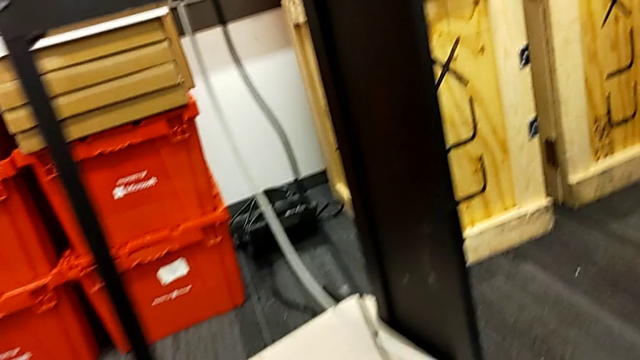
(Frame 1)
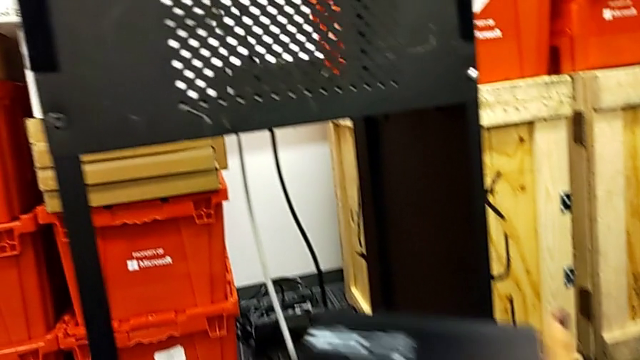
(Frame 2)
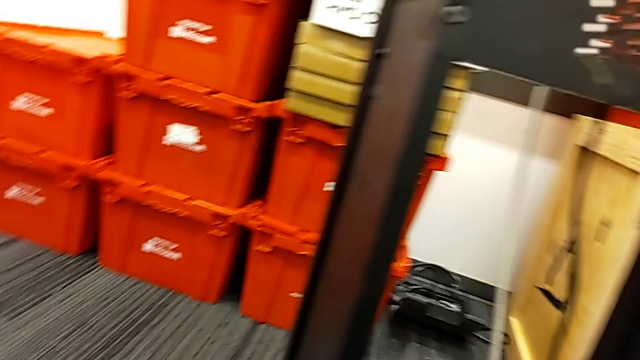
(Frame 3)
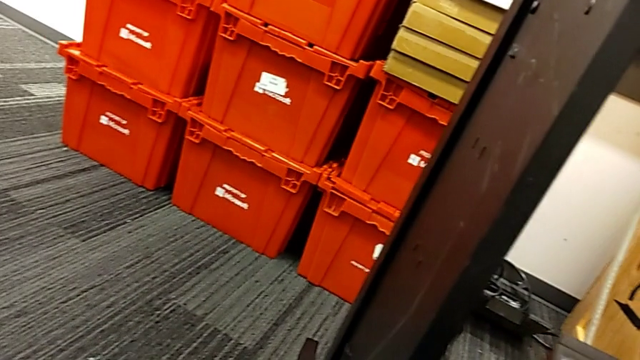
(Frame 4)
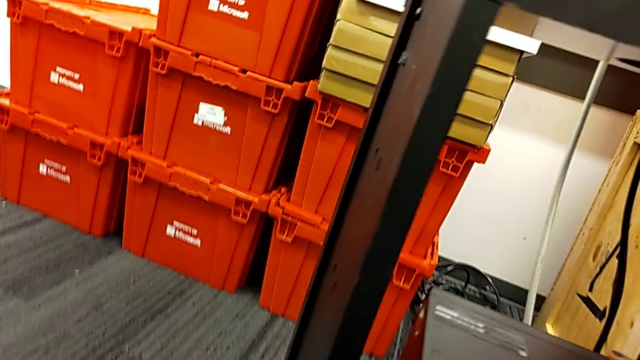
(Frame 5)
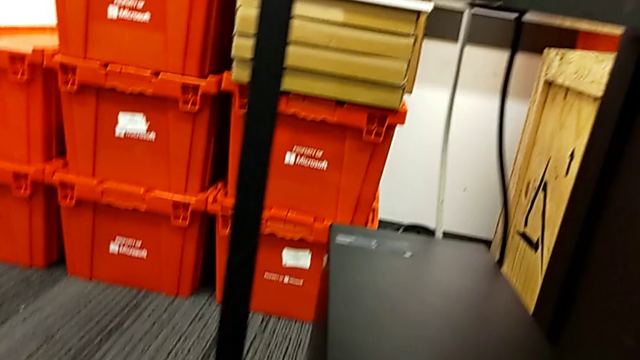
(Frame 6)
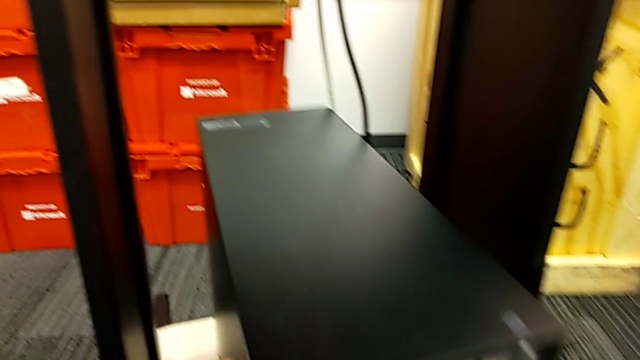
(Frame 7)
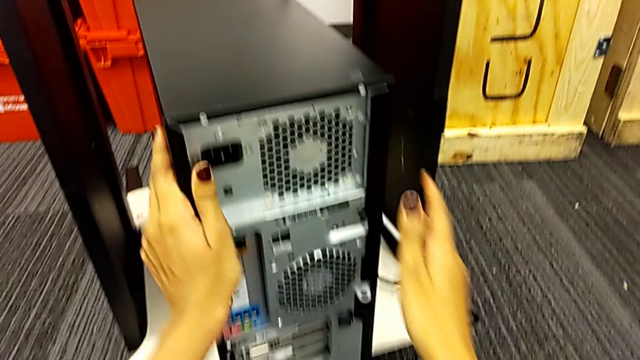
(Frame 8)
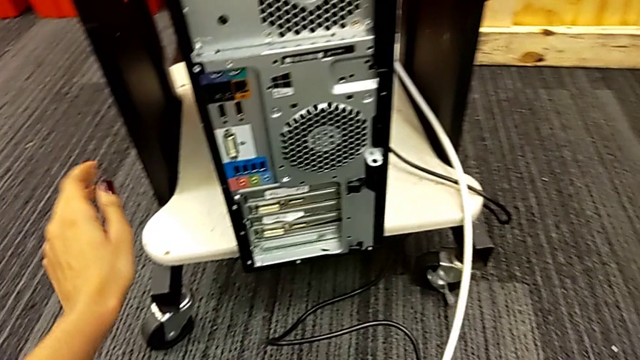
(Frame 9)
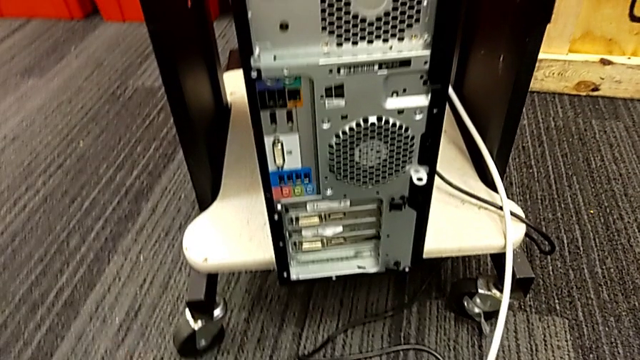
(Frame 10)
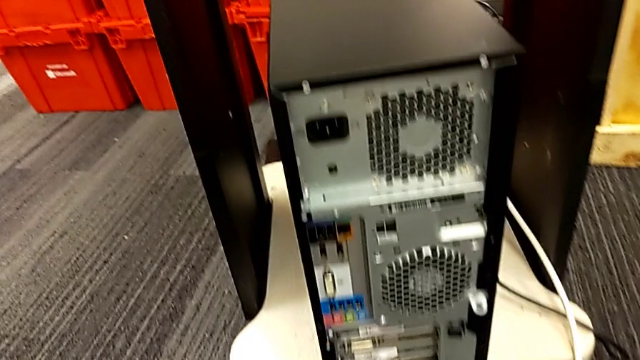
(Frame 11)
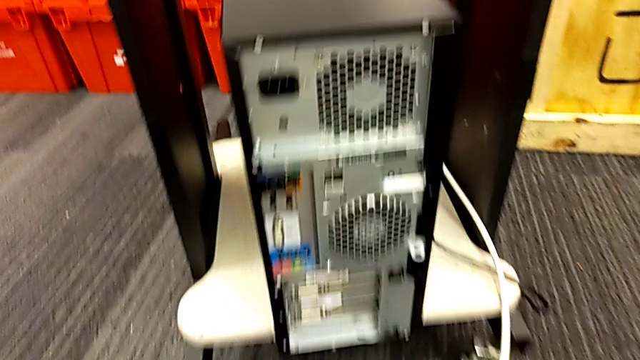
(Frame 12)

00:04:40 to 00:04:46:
The camera wearer is placing their tower on the table. They lift the computer tower and push it.

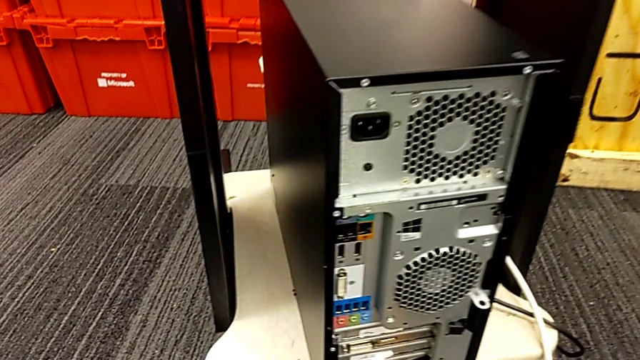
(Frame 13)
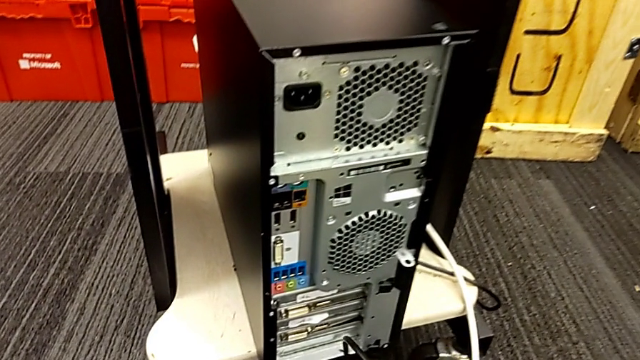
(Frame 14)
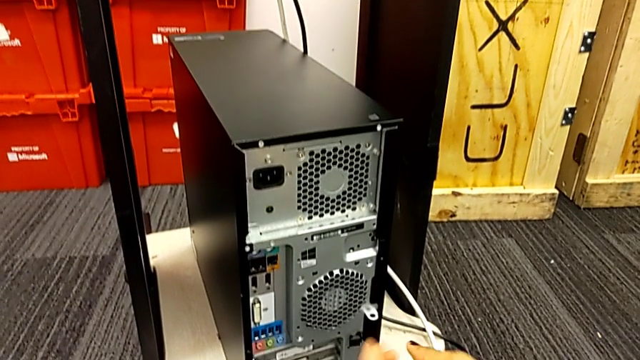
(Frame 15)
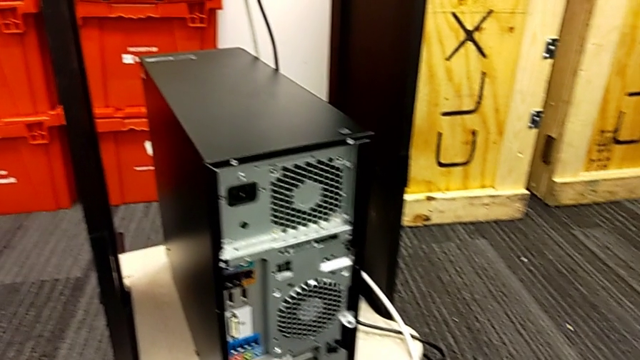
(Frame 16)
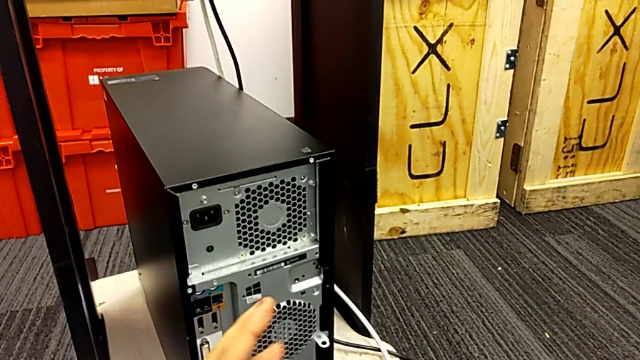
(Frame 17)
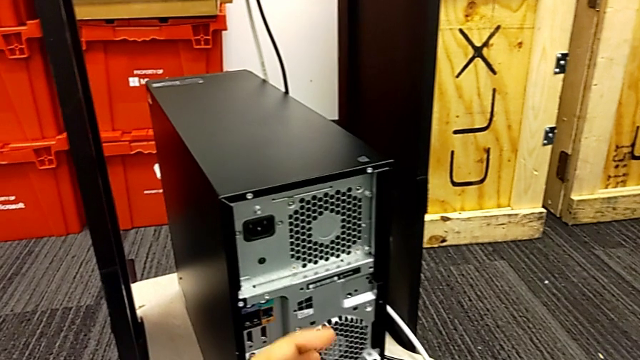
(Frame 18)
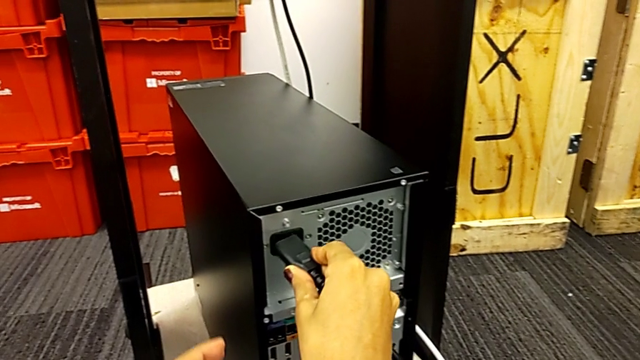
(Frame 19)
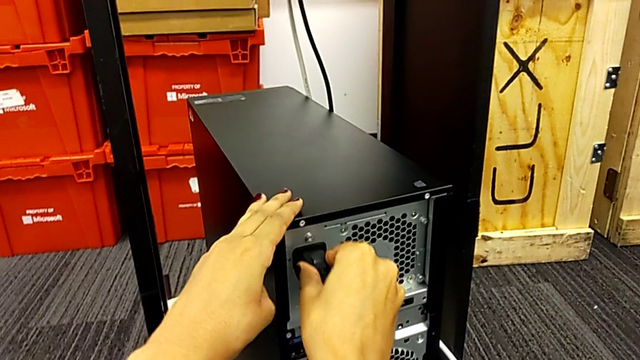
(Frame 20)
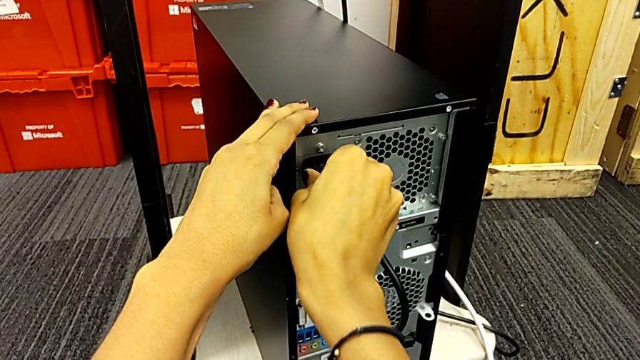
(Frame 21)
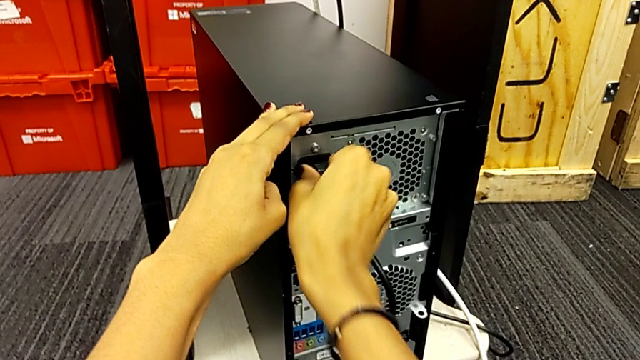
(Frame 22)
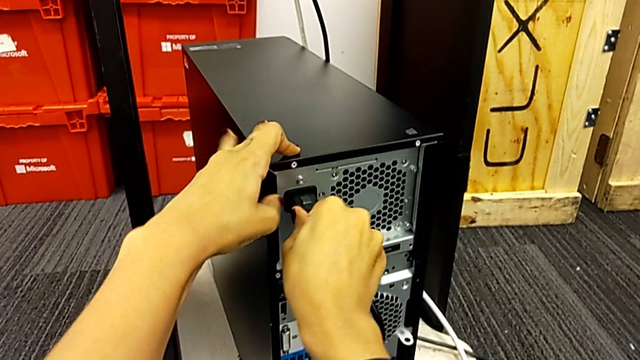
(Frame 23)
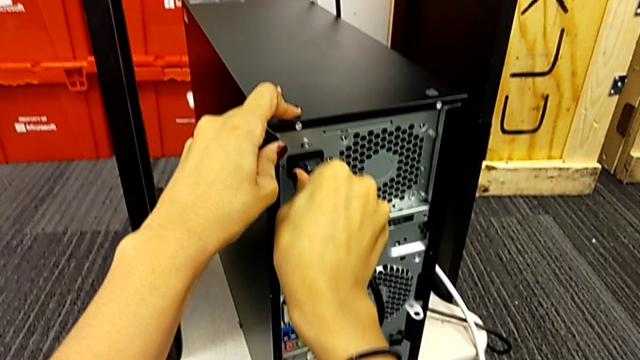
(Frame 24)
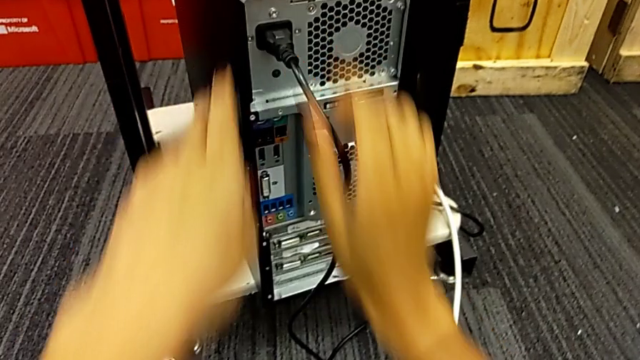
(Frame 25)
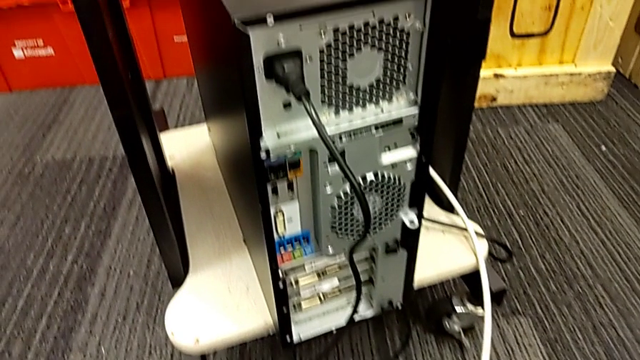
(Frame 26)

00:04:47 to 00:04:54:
The camera wearer plugs in the power supply. They grab the cable power supply and insert it twice.

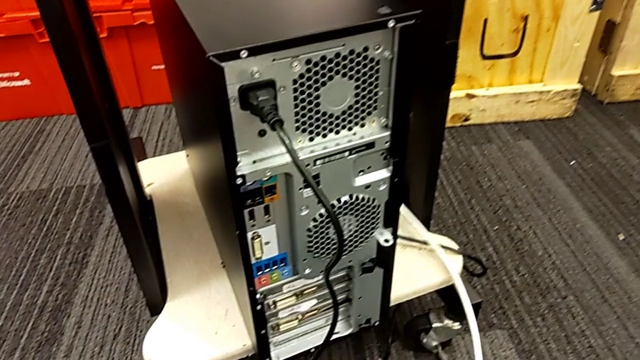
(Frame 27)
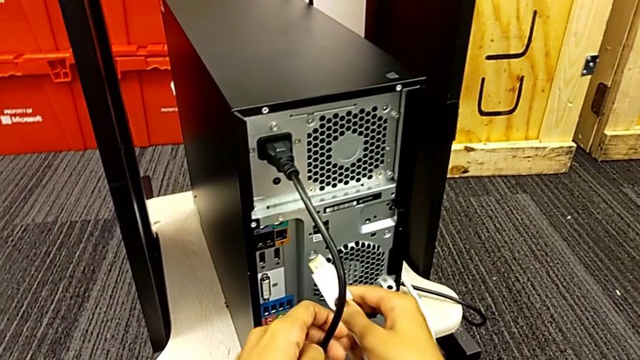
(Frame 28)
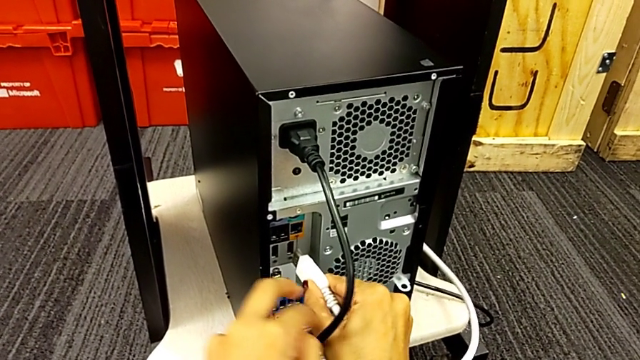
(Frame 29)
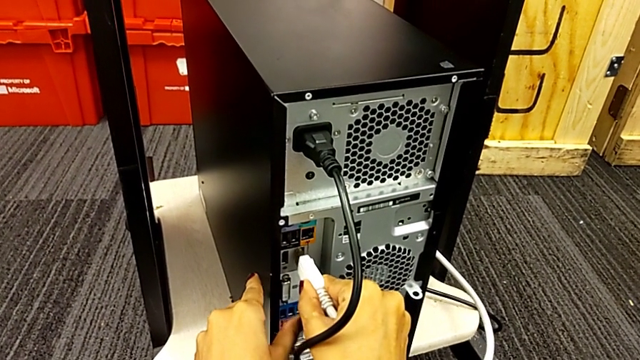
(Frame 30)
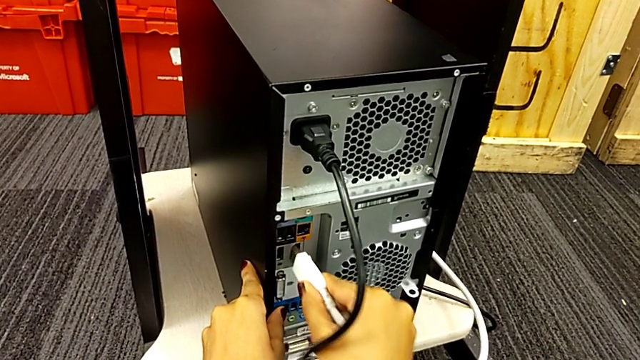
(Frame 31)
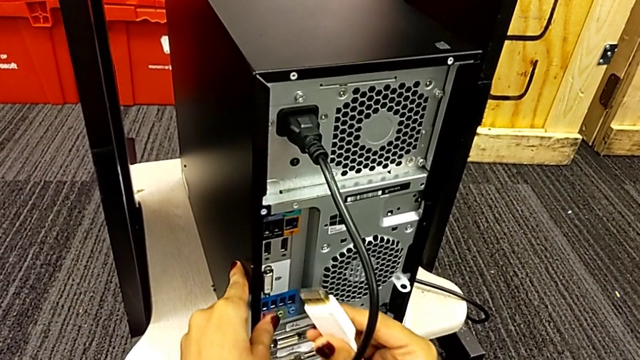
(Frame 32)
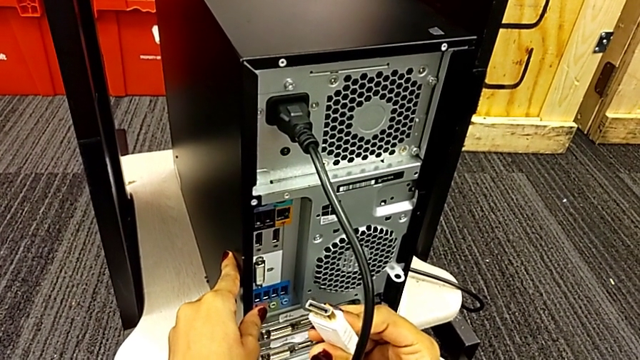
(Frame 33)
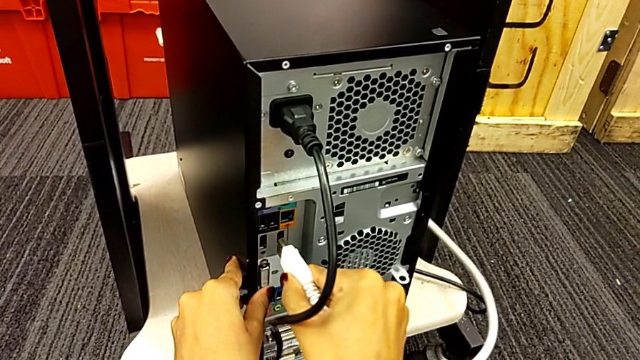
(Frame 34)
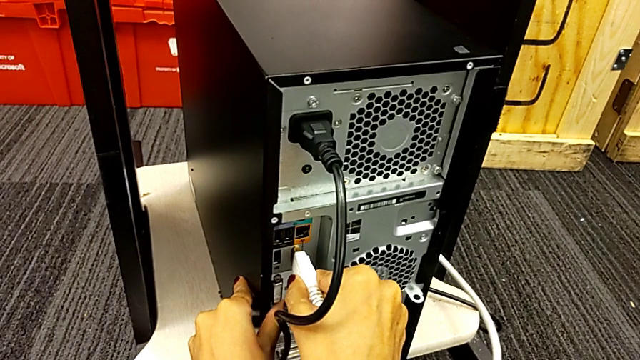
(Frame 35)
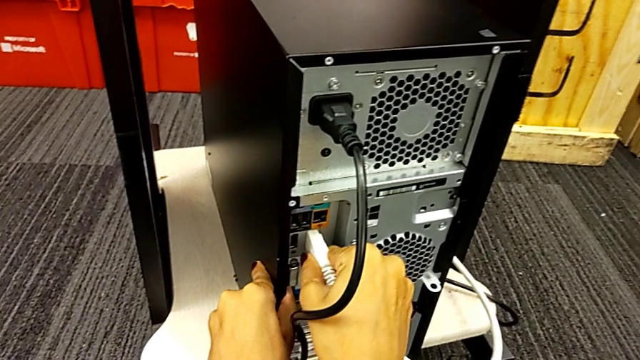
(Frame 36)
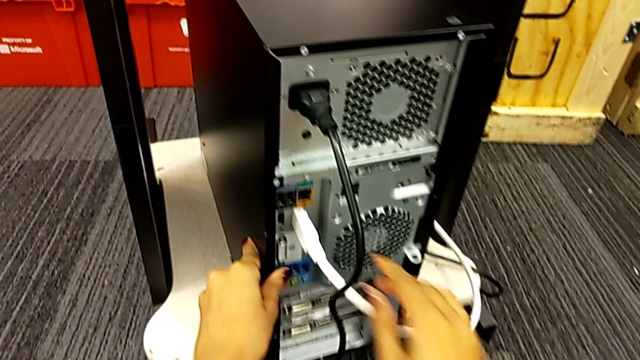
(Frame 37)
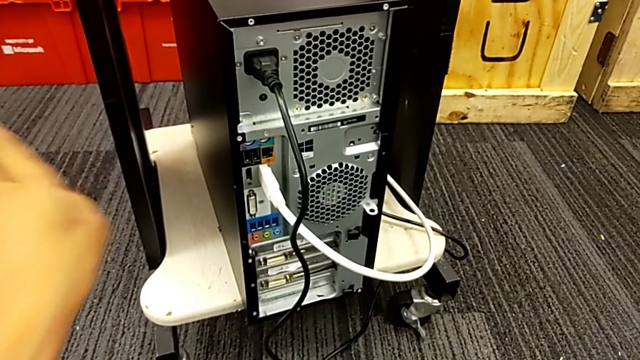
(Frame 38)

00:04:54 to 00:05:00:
The camera wearer plugs in the HDMI cable. They grab the HDMI cable, withdraw it and insert it.
